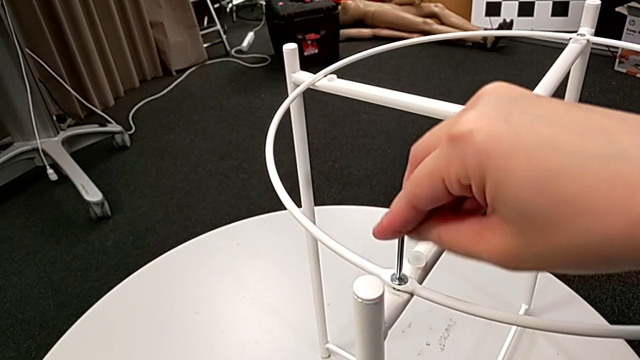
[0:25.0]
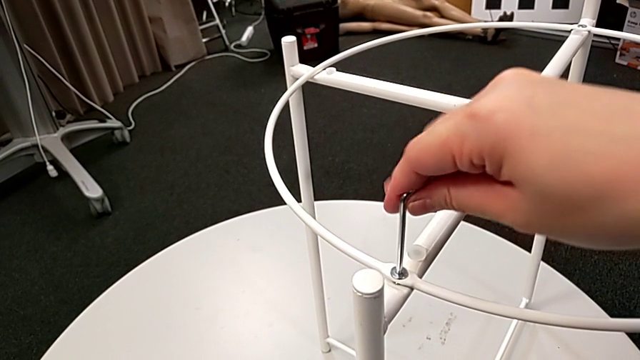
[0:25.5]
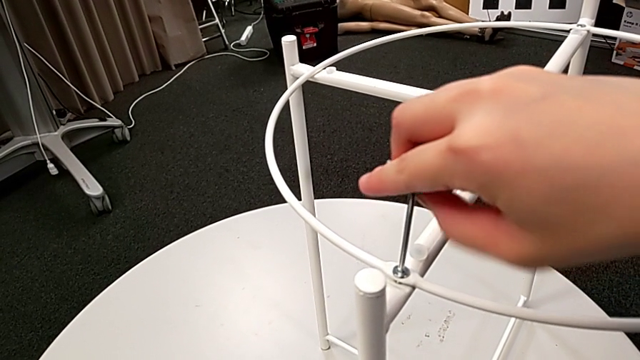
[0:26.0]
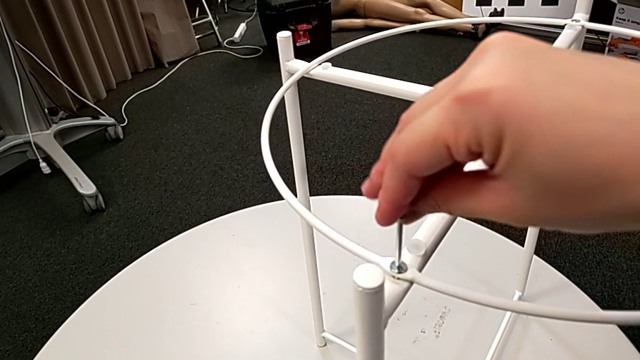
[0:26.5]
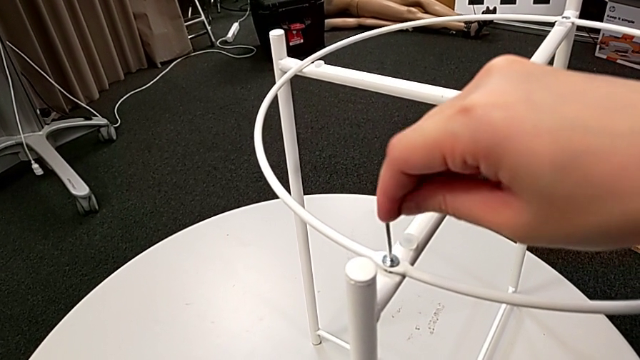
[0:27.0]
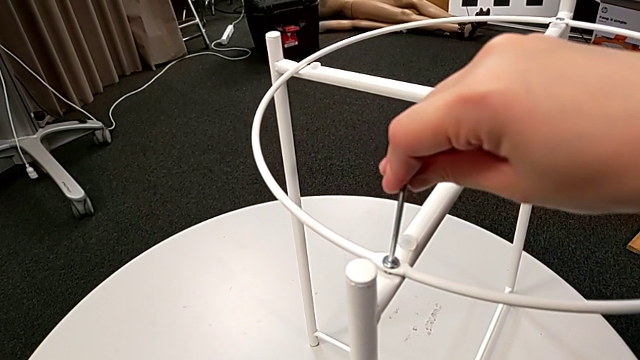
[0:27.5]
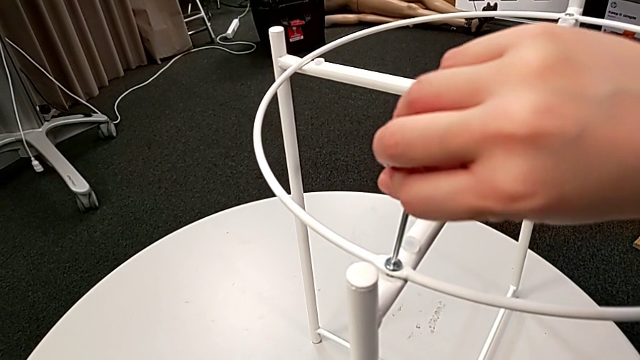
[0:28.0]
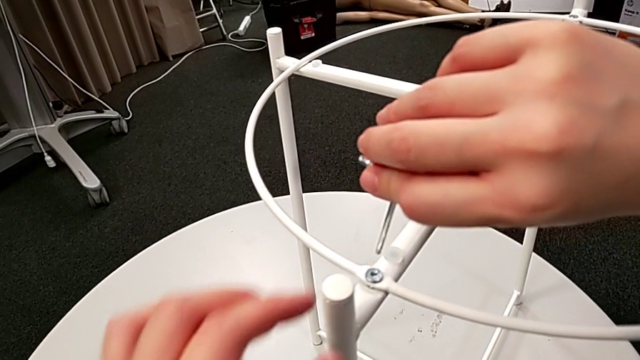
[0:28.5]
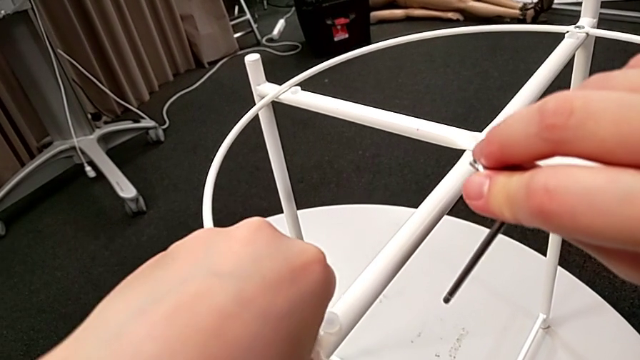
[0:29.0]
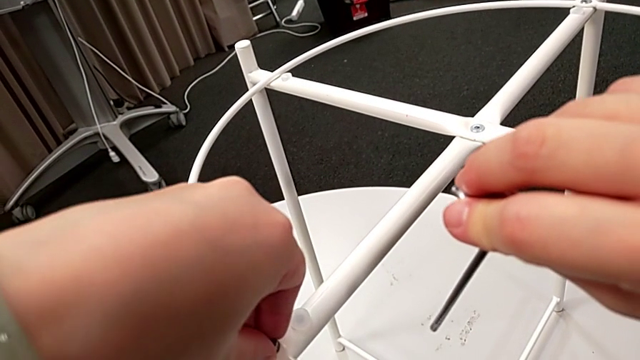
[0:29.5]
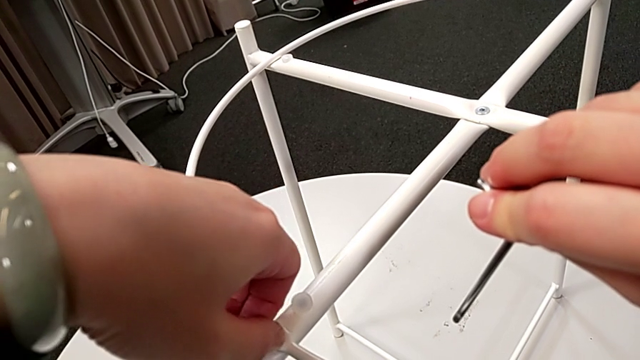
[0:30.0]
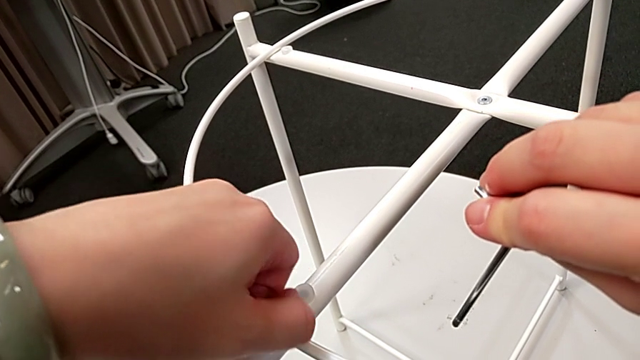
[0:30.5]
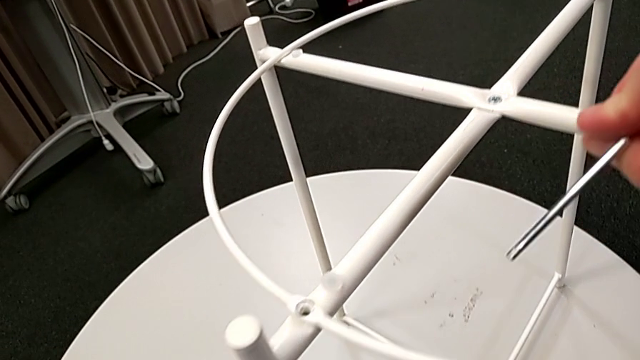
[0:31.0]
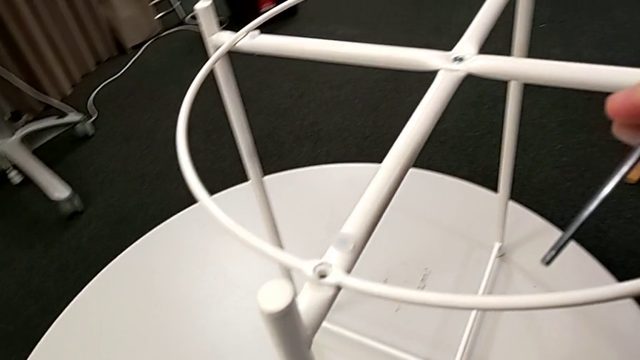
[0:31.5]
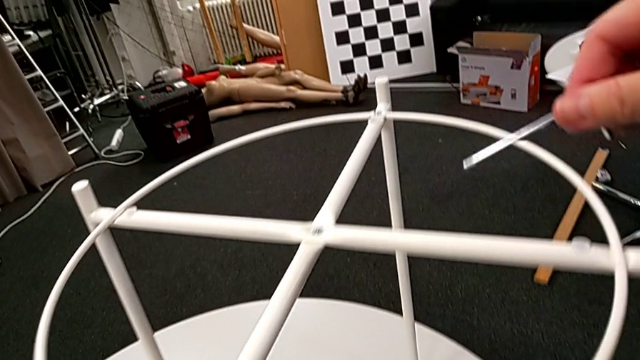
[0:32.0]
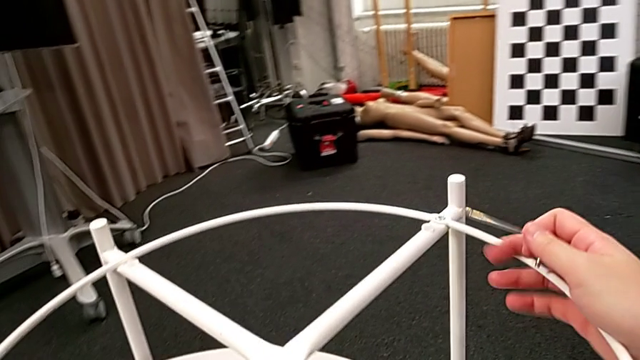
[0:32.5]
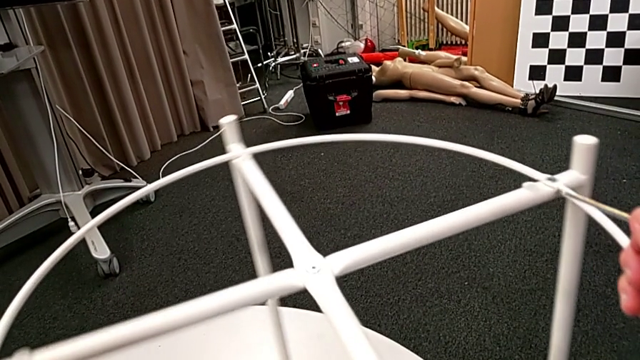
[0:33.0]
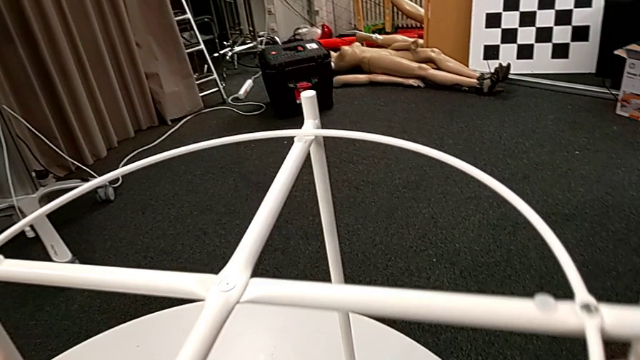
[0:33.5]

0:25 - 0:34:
The camera wearer is disassembling the circle of the tray table. They keep unscrewing the hex socket head, withdraw the Allen wrench, disassemble the hex socket head, place it and rotate the tray table.

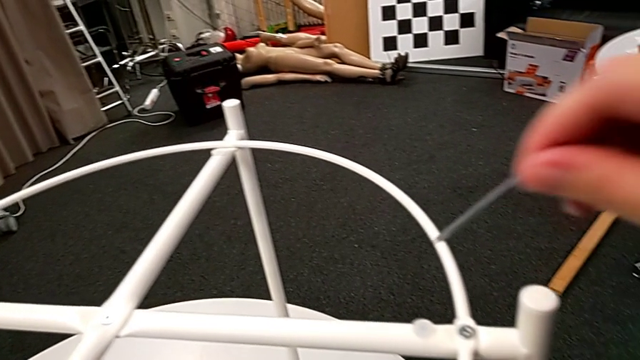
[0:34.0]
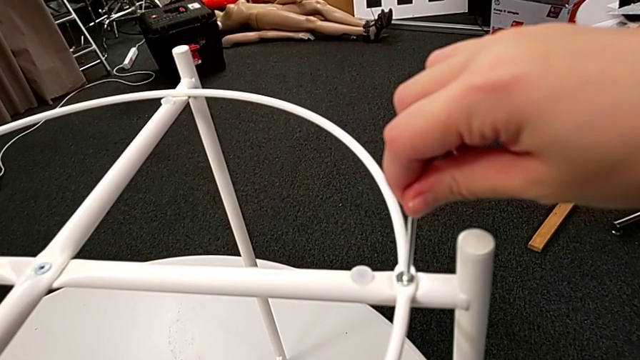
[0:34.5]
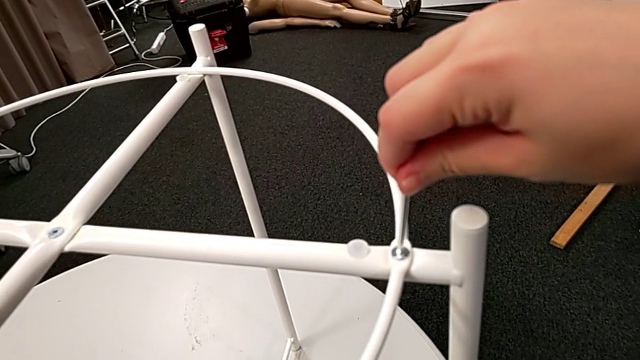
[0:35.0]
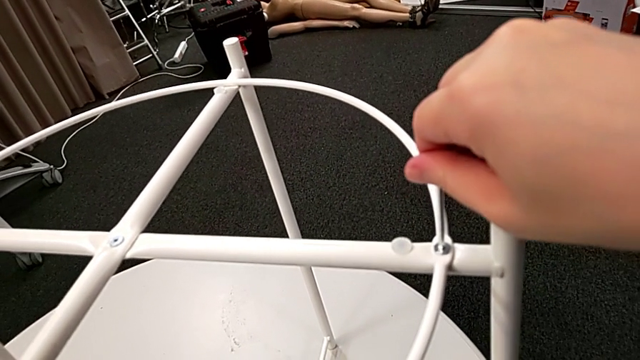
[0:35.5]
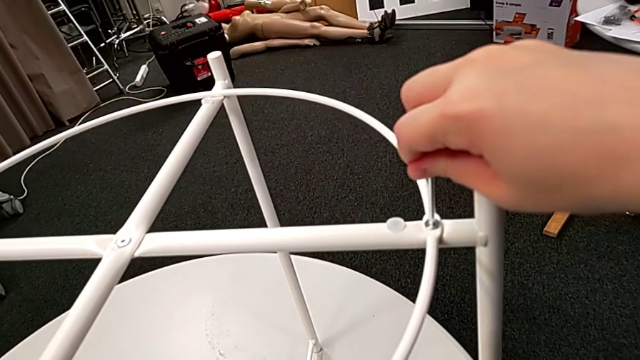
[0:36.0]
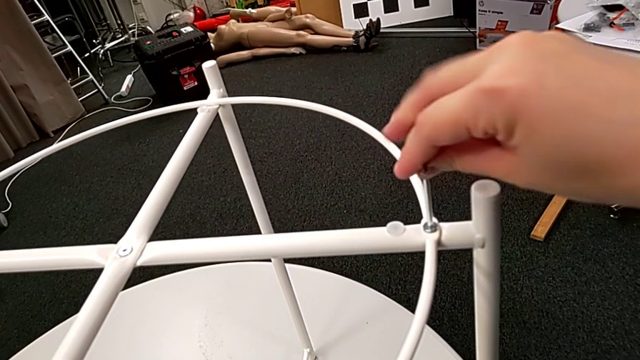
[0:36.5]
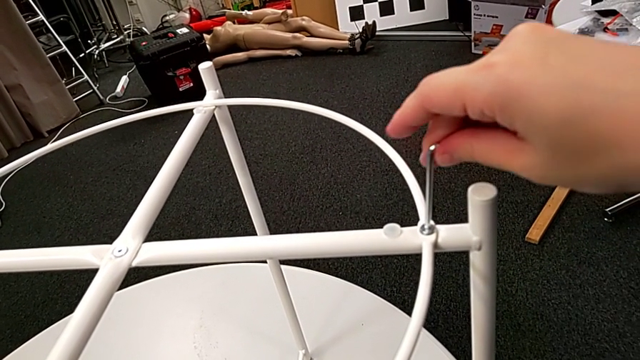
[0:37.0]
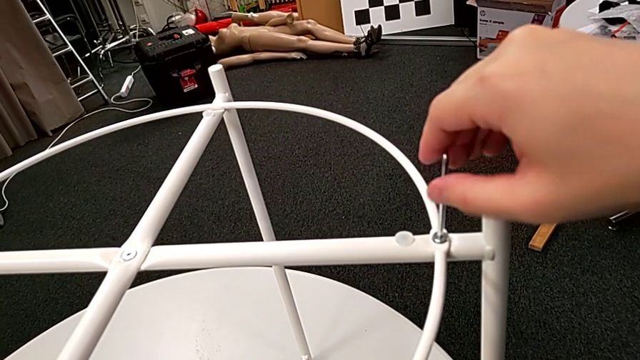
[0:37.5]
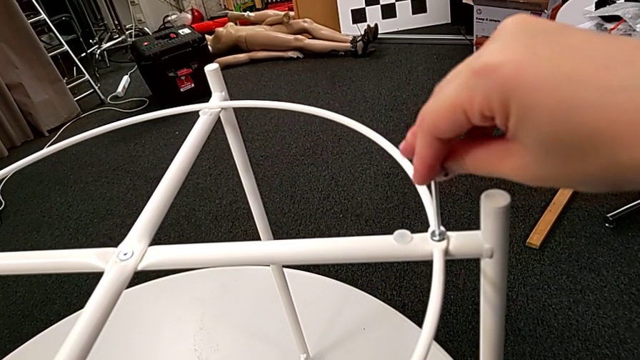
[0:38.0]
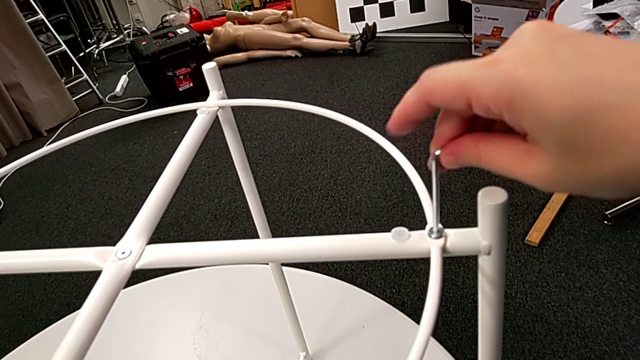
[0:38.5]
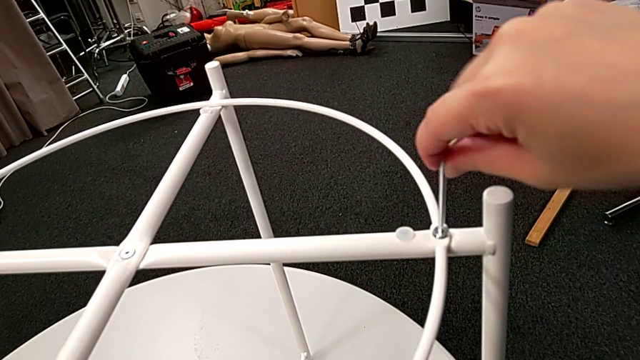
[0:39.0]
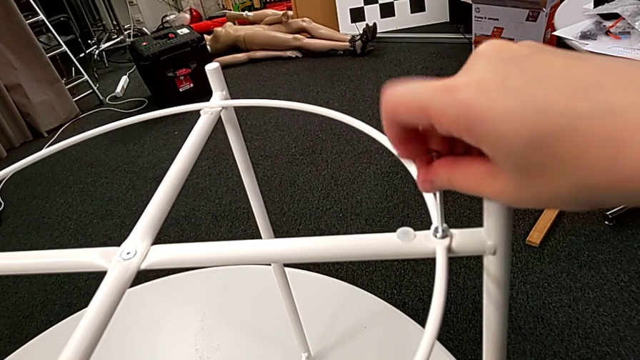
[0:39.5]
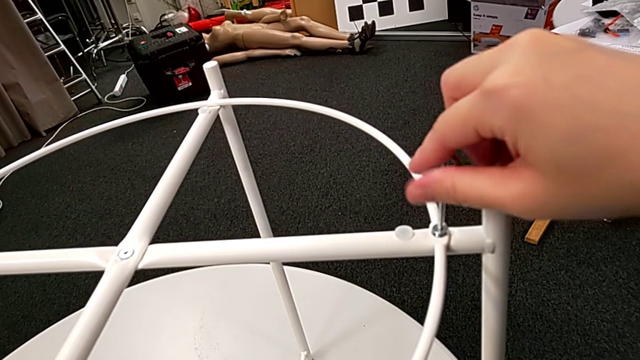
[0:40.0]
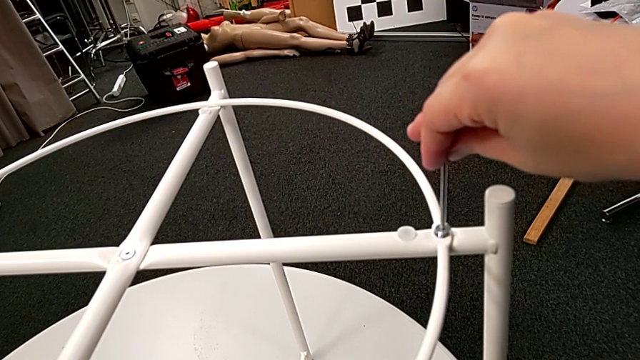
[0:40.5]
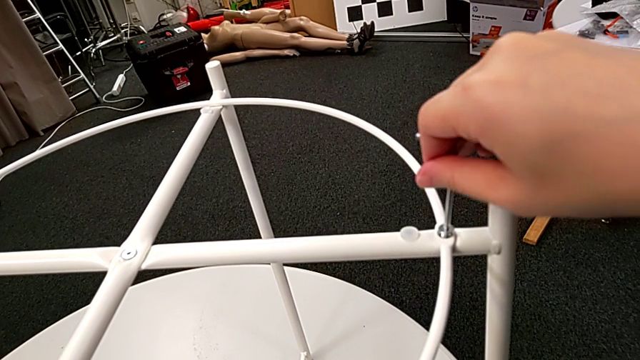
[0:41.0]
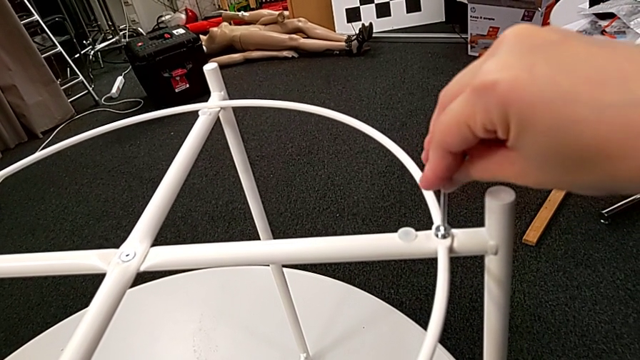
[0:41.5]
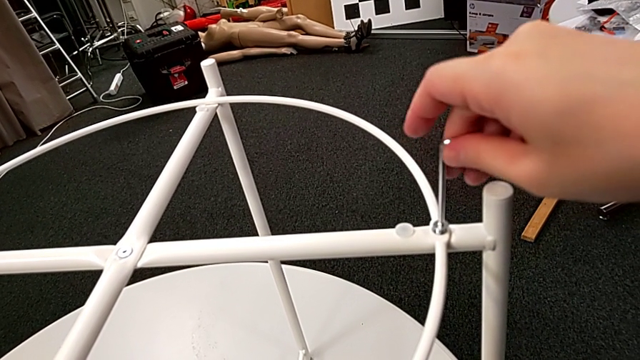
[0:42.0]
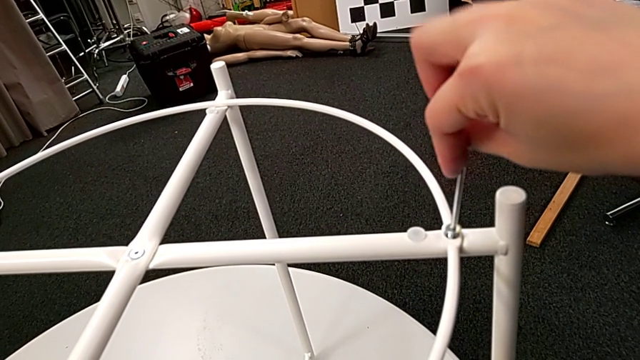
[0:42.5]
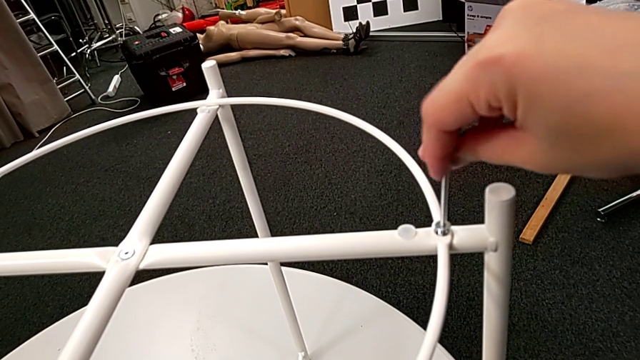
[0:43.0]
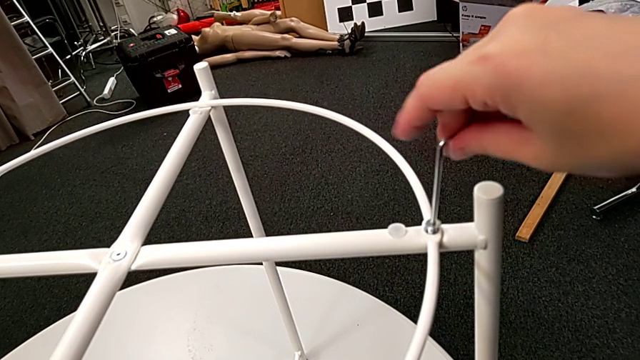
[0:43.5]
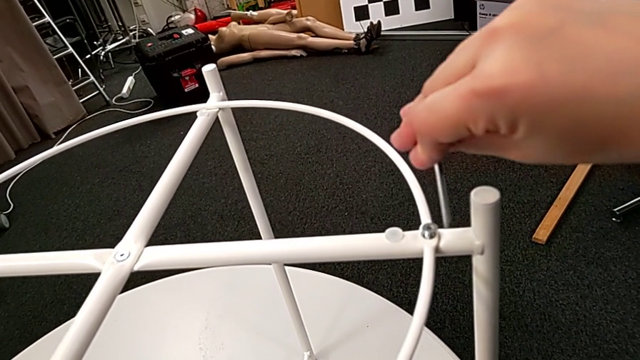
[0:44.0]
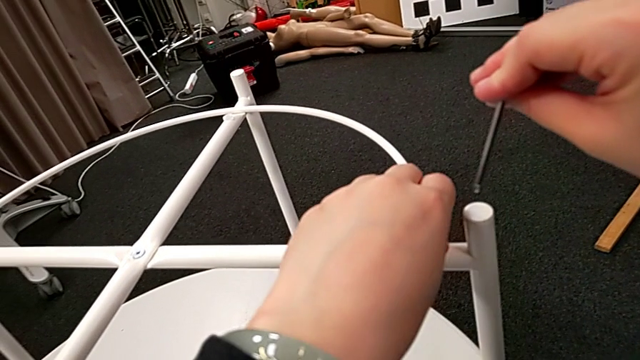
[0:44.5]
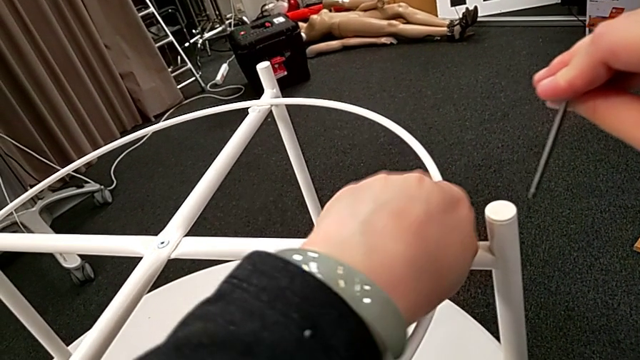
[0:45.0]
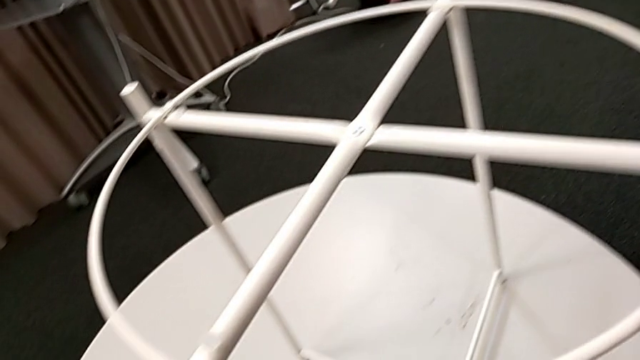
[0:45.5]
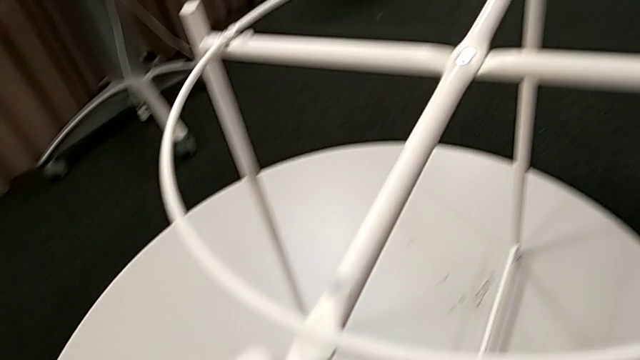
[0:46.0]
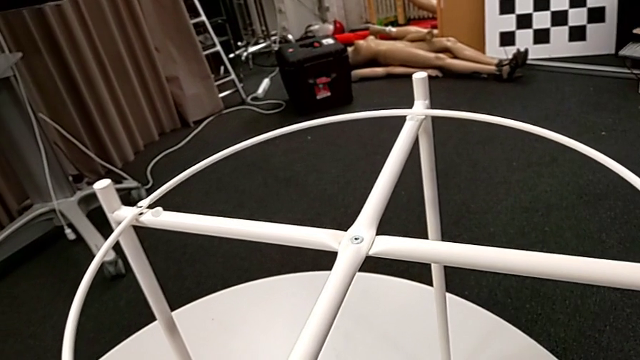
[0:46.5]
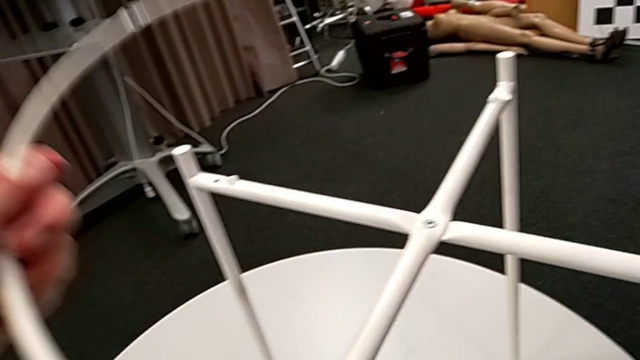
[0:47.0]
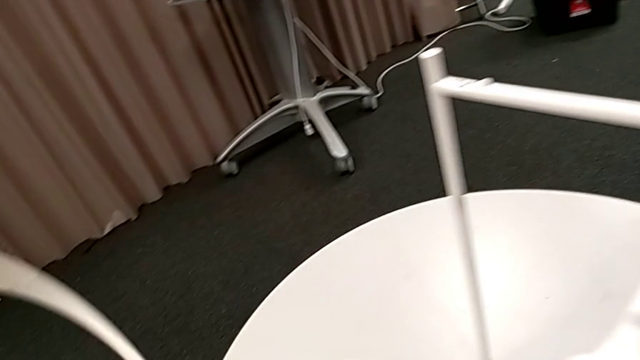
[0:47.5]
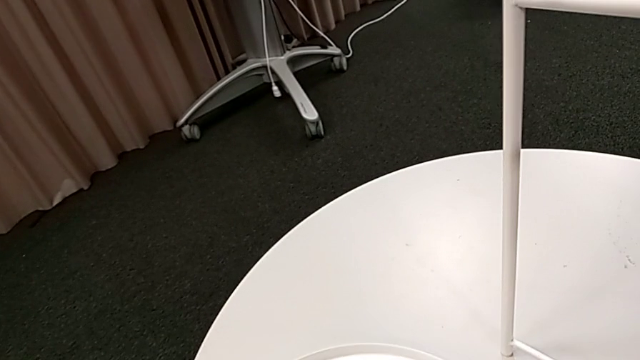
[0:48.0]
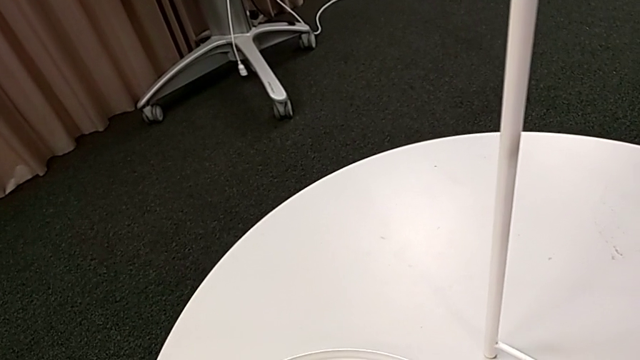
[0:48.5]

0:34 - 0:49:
The camera wearer is disassembling the circle of the tray table. They insert the Allen wrench, unscrew the hex socket head, withdraw the Allen wrench, disassemble the hex socket head, place it, disassemble the circle, lift it and place it.
